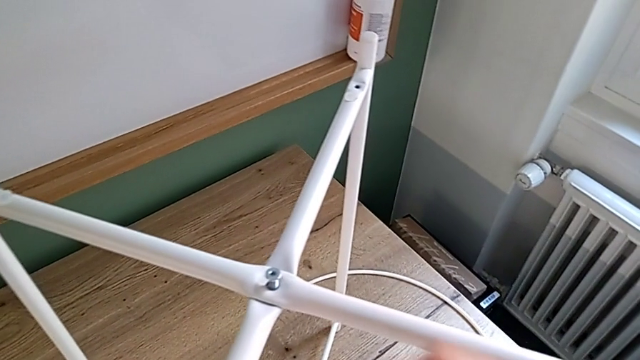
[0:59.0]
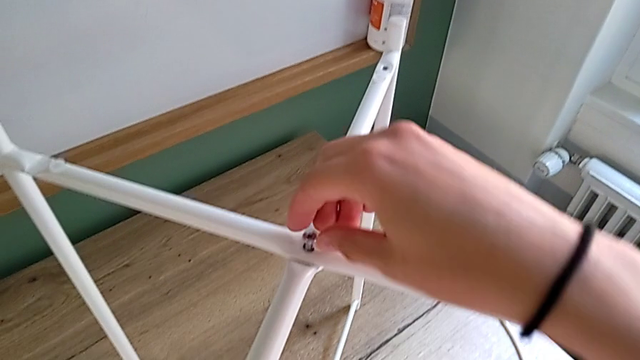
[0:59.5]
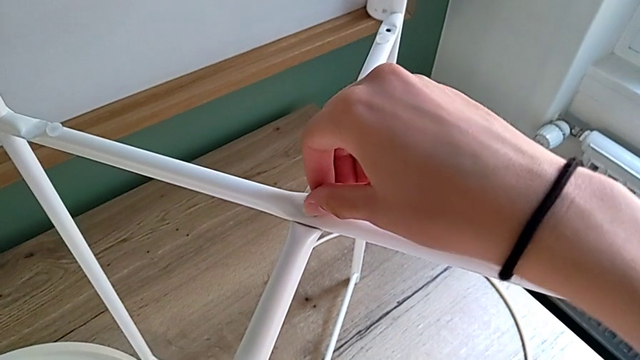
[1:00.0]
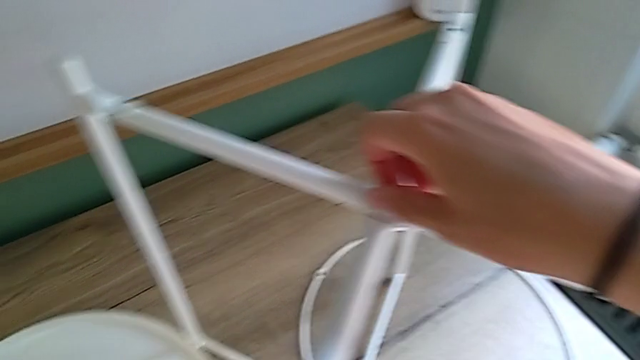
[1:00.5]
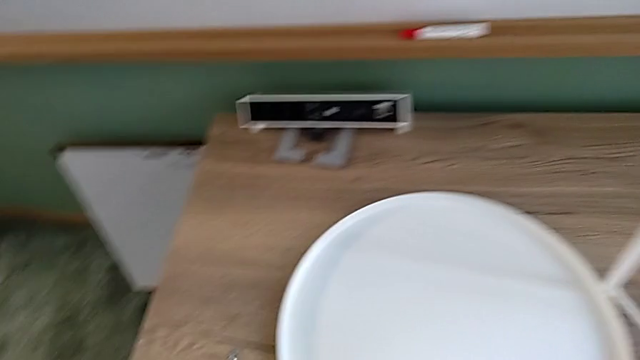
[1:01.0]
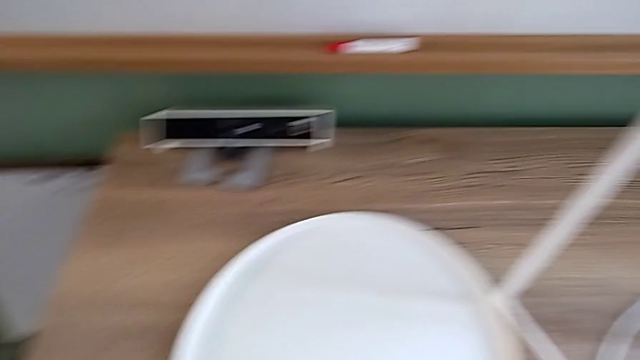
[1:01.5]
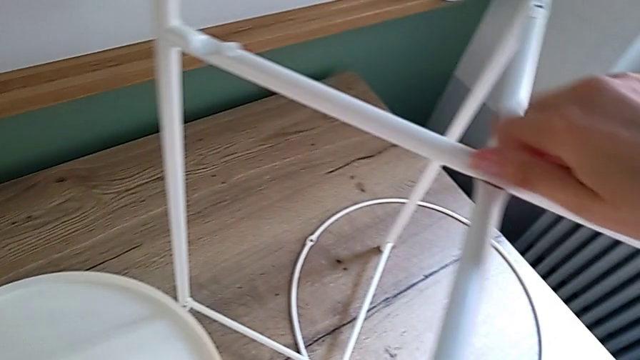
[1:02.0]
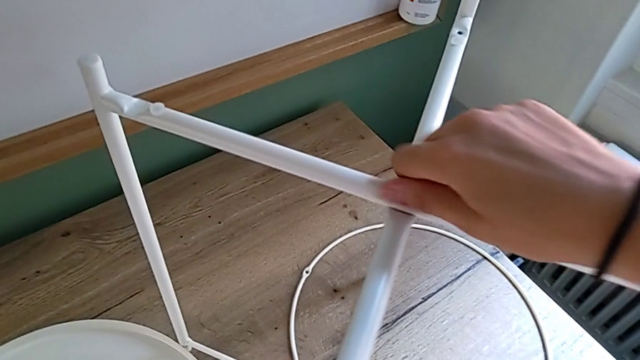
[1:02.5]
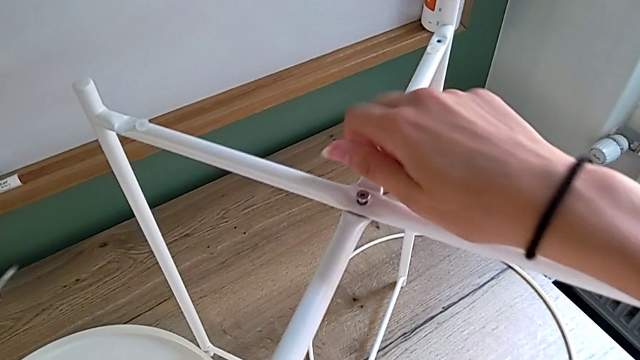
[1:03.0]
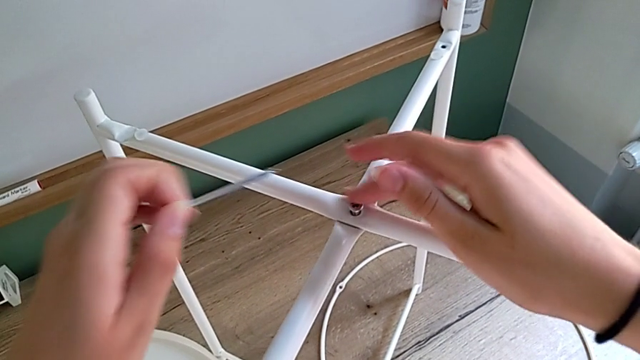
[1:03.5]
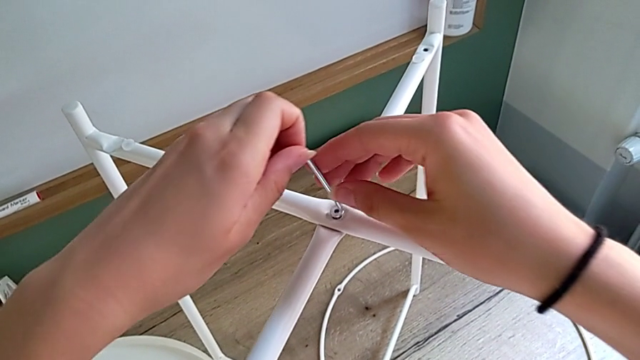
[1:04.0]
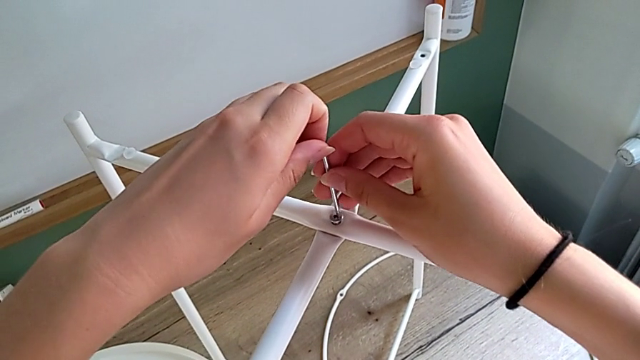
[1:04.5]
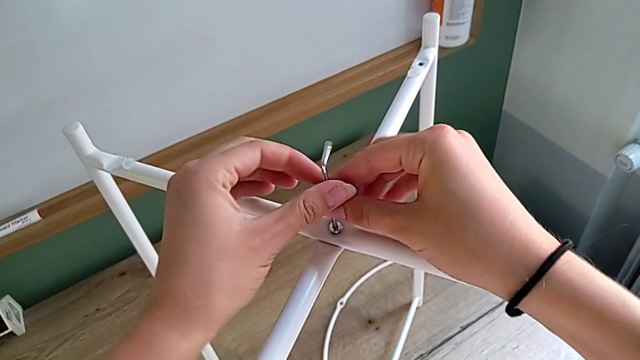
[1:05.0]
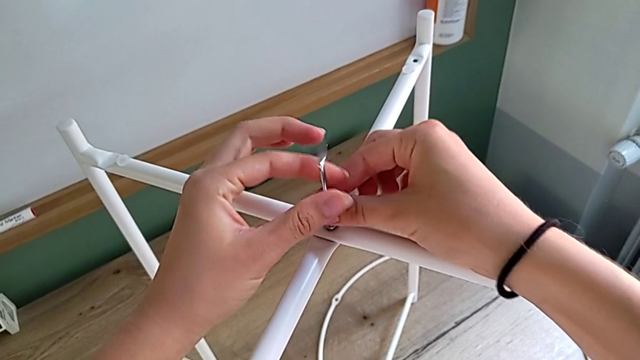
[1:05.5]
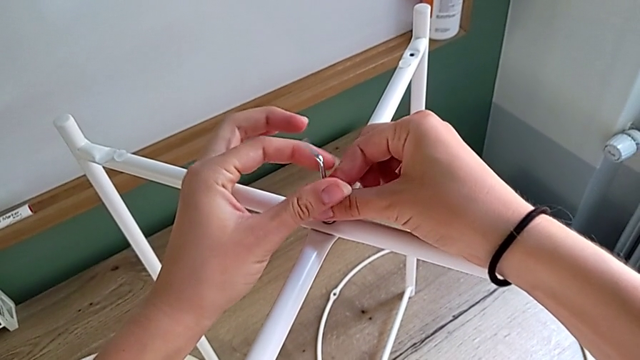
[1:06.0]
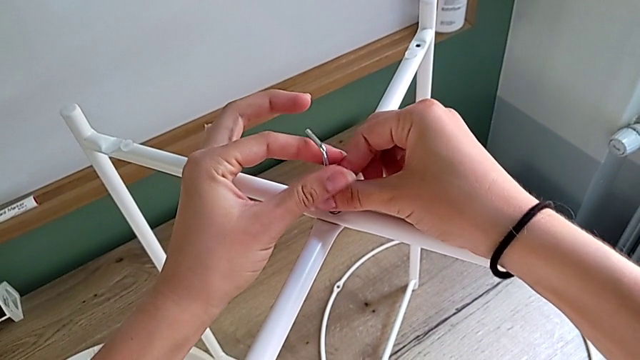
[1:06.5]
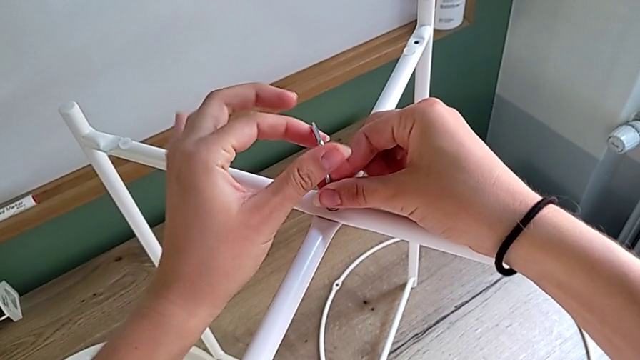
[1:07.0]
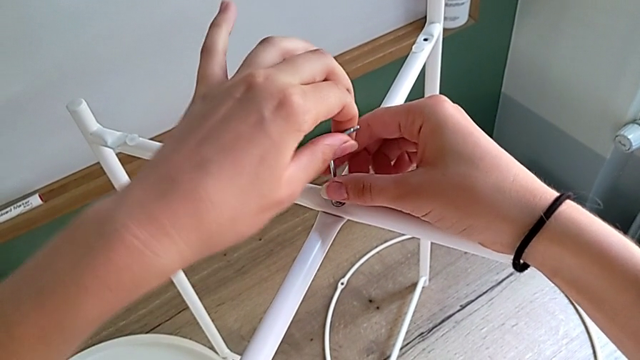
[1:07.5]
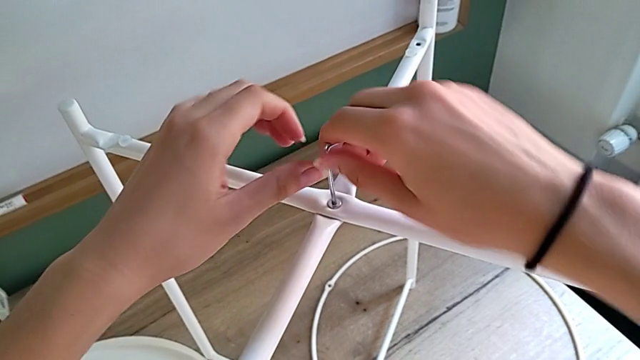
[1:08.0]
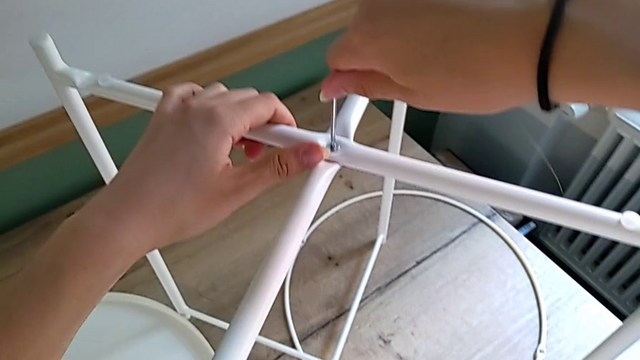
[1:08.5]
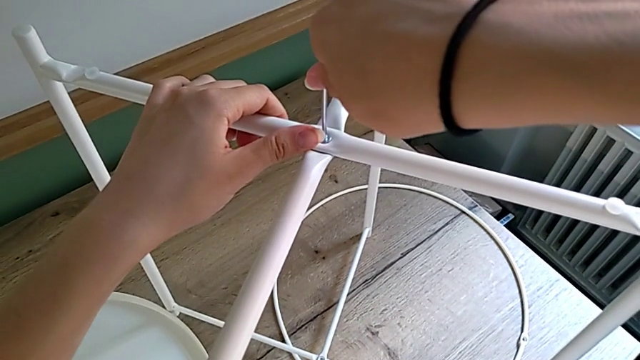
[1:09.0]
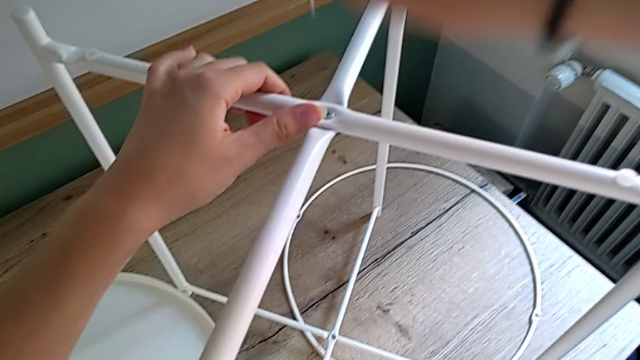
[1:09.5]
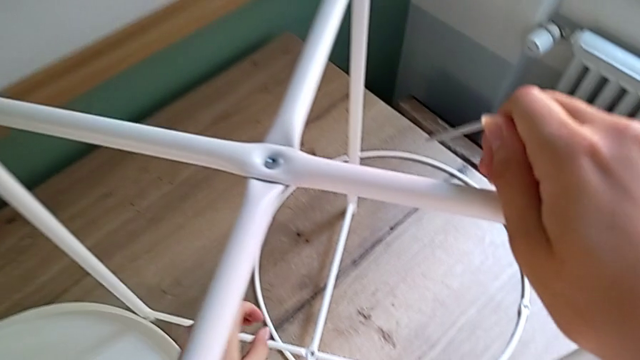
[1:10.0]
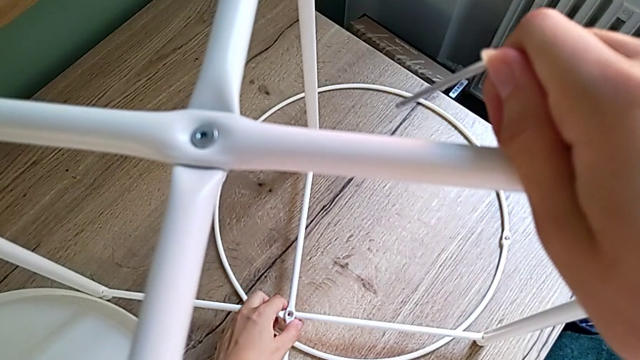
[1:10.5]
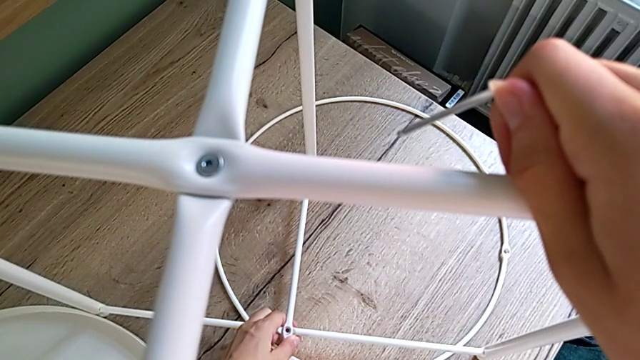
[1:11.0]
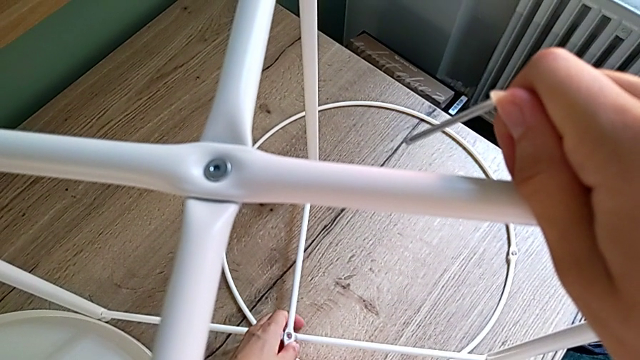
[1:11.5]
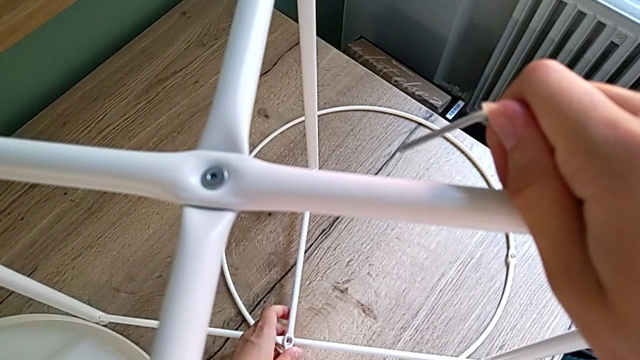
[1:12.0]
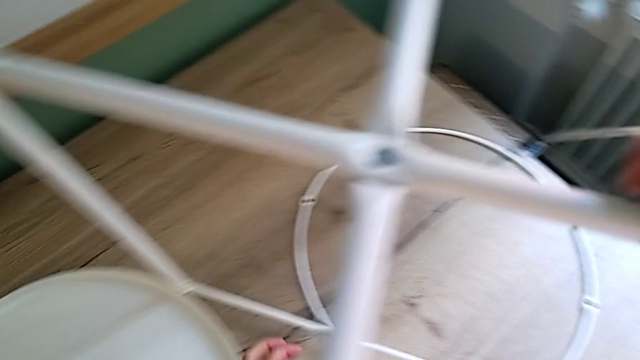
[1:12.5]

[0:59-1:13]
The camera wearer is assembling the white leg with a hex socket head, and screwing the top leg with a hex socket head using an Allen wrench. They keep screwing the hex socket head, insert the Allen wrench, screw the hex socket head, withdraw the Allen wrench with the right hand and align the leg with the left hand.

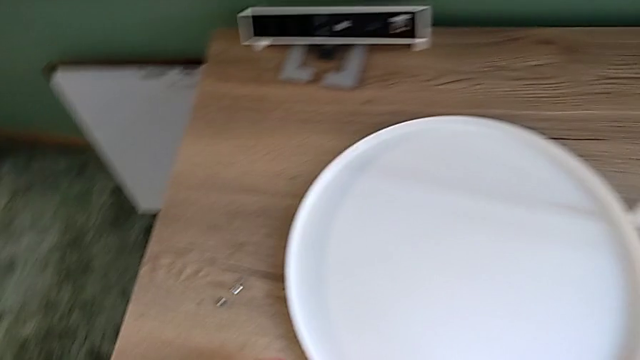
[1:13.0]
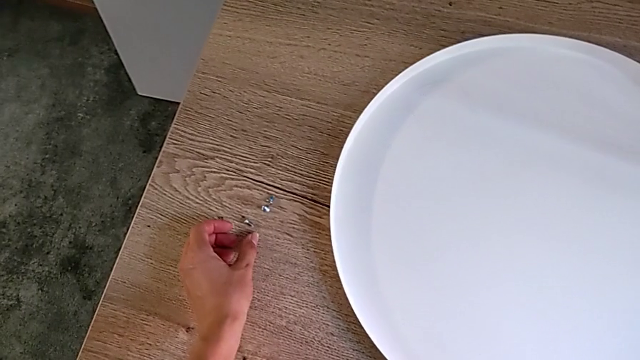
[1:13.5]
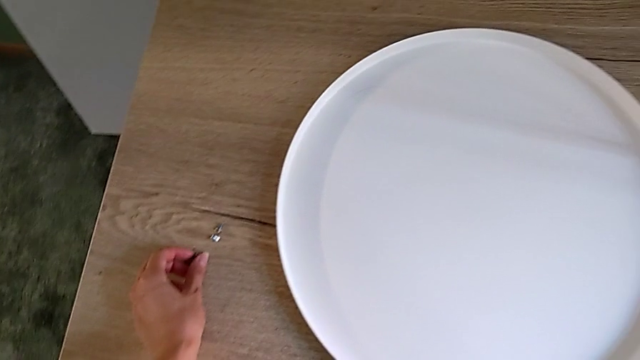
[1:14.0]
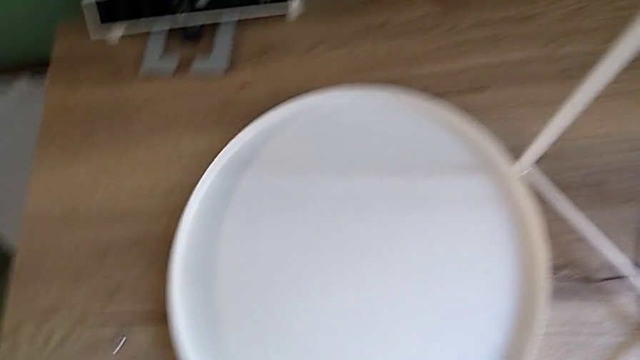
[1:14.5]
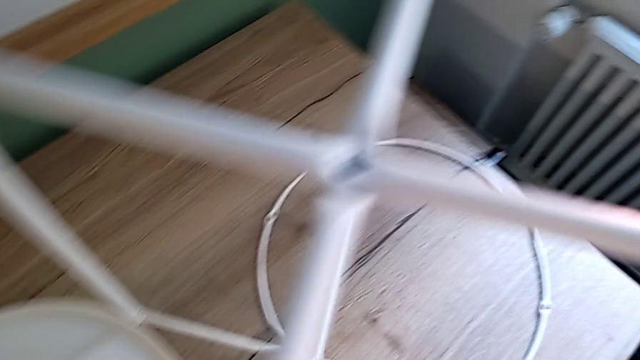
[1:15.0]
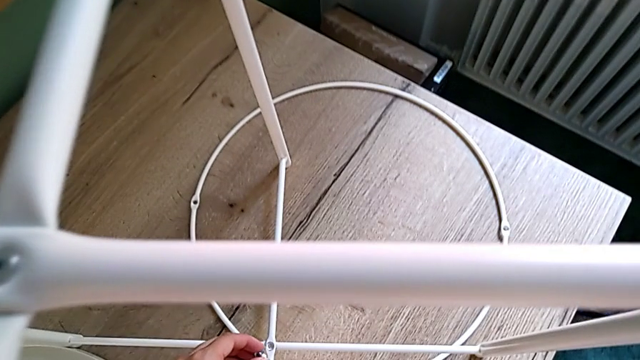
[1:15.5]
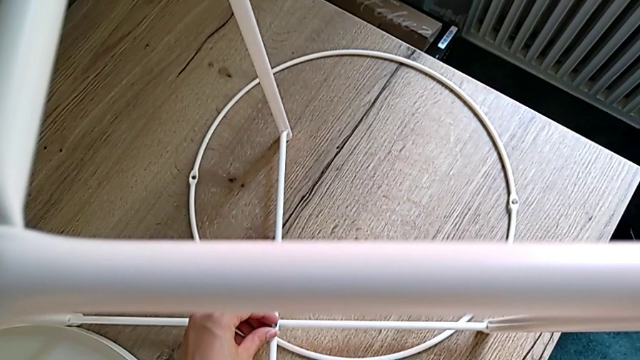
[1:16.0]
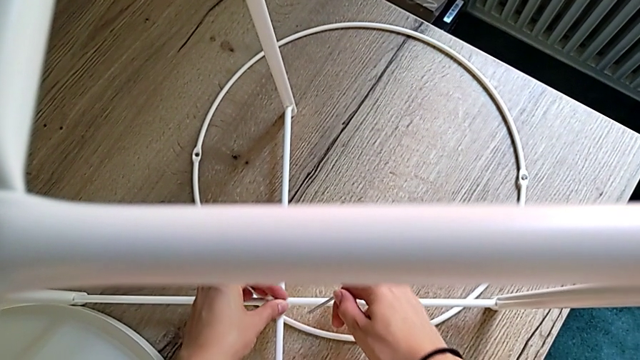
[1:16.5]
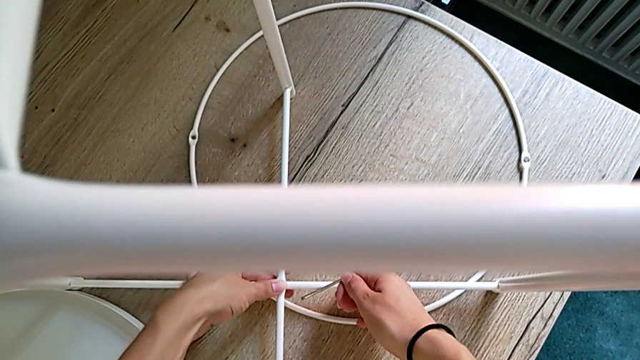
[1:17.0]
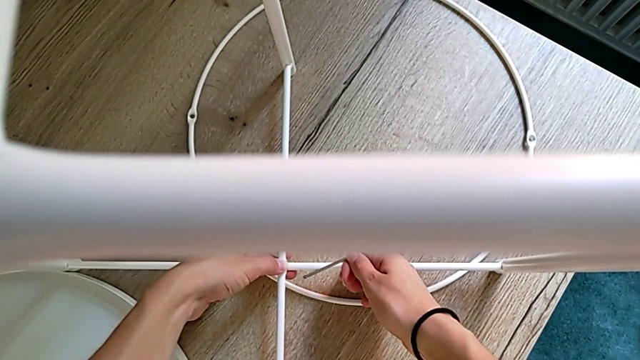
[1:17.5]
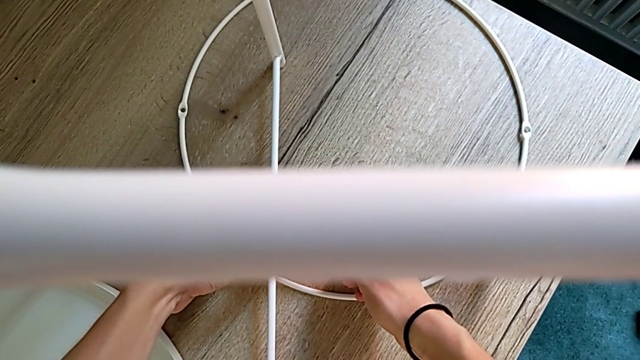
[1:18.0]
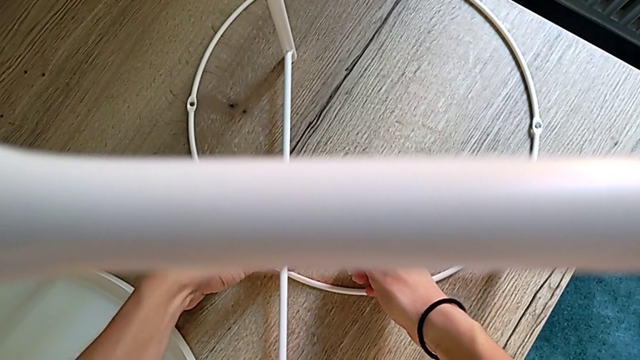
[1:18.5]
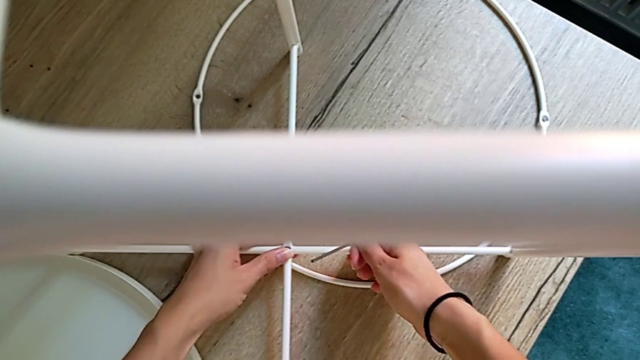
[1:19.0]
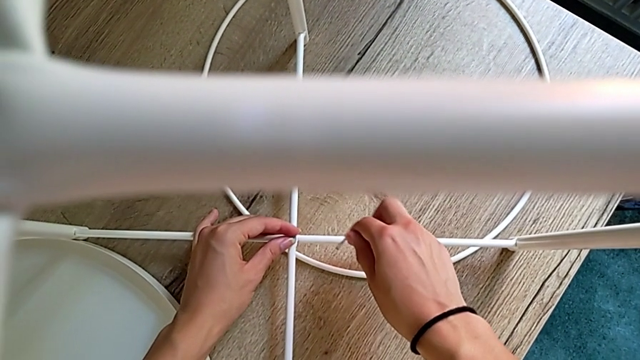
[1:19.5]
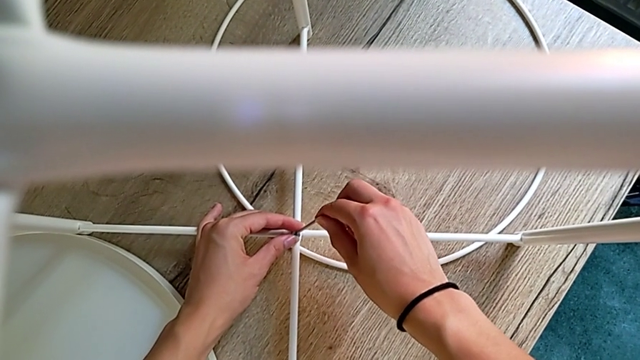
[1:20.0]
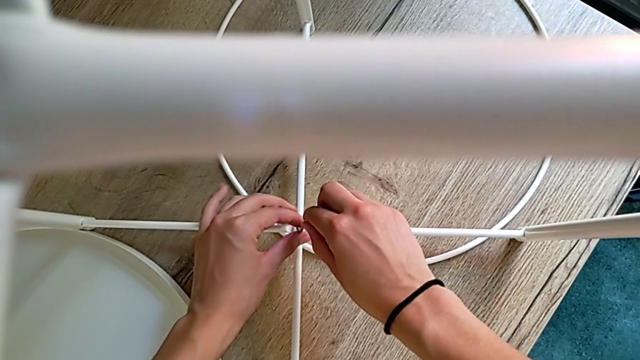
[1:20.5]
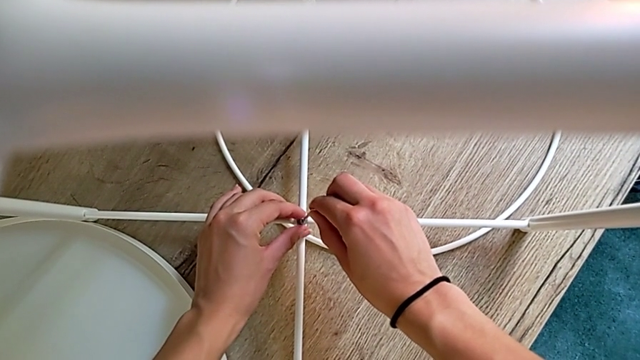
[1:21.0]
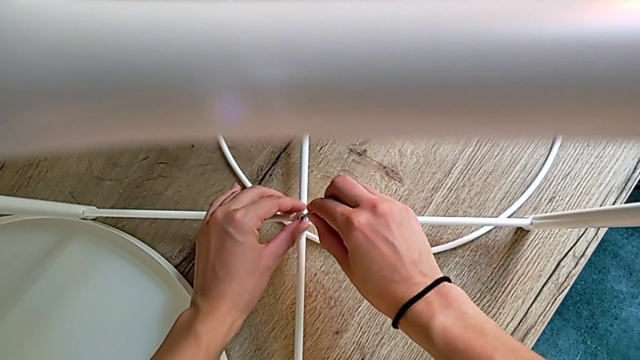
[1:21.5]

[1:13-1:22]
The camera wearer is screwing the bottom leg with a hex socket. They grab the hex socket head, insert it, insert the screw and insert the Allen wrench.
